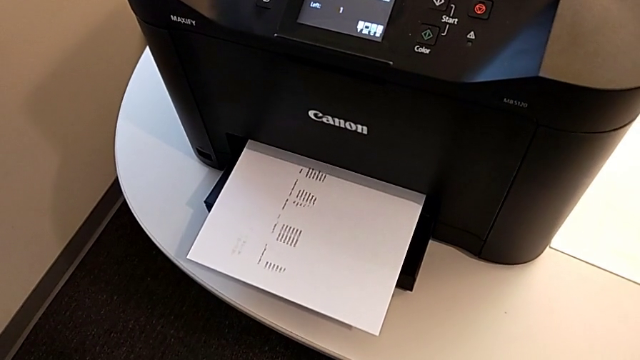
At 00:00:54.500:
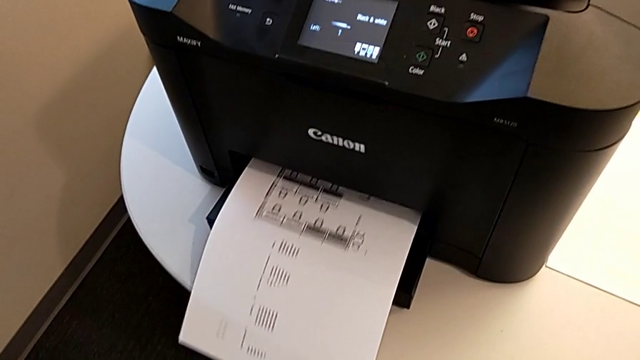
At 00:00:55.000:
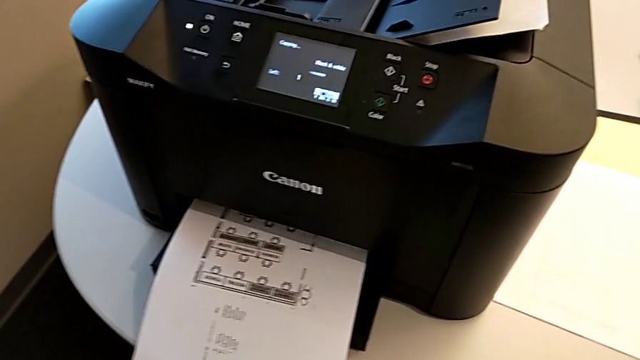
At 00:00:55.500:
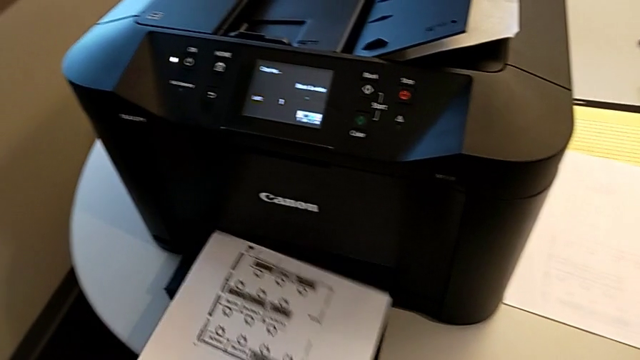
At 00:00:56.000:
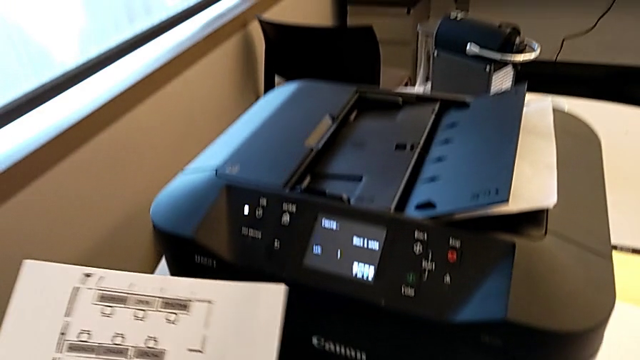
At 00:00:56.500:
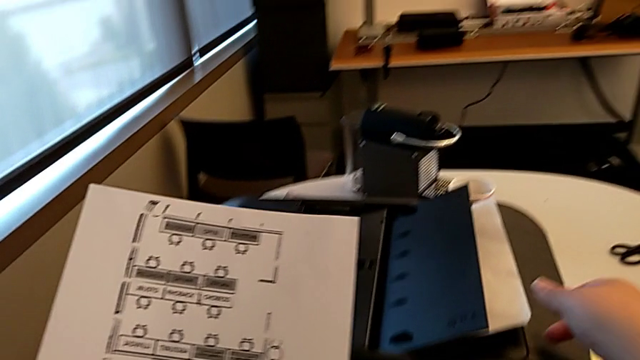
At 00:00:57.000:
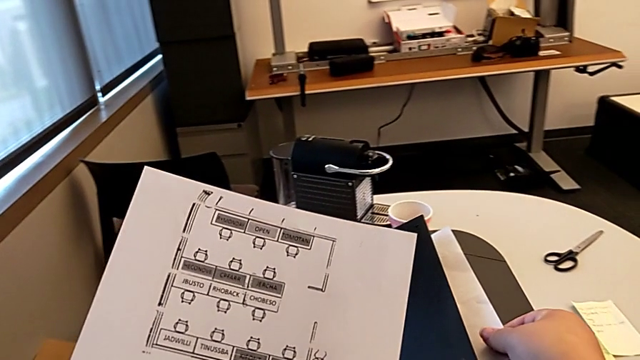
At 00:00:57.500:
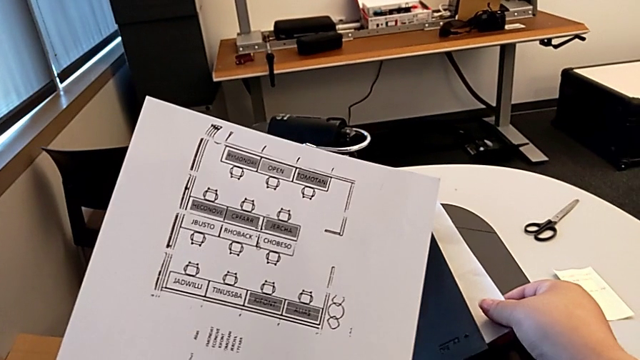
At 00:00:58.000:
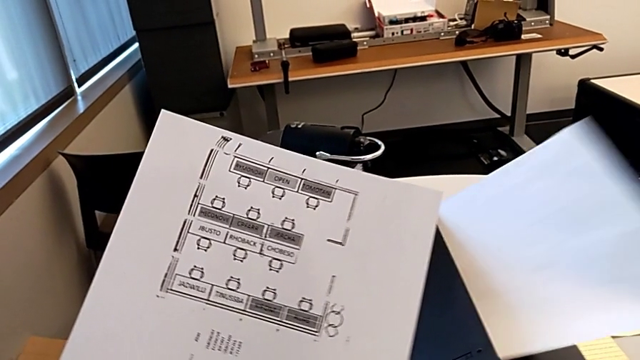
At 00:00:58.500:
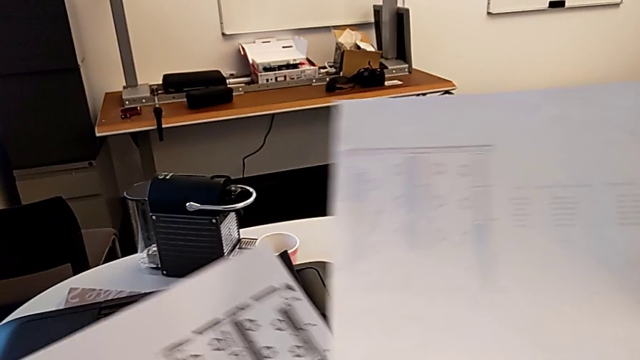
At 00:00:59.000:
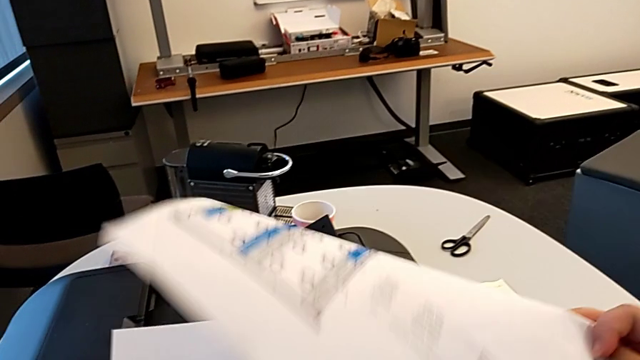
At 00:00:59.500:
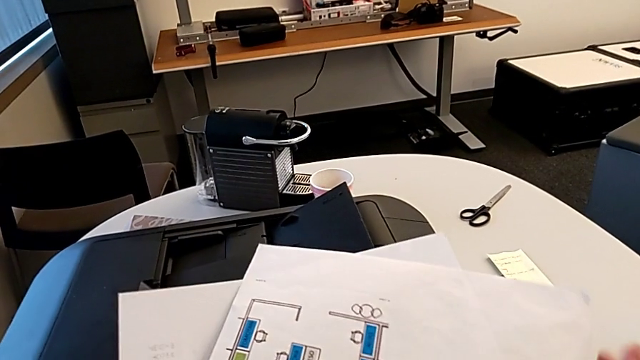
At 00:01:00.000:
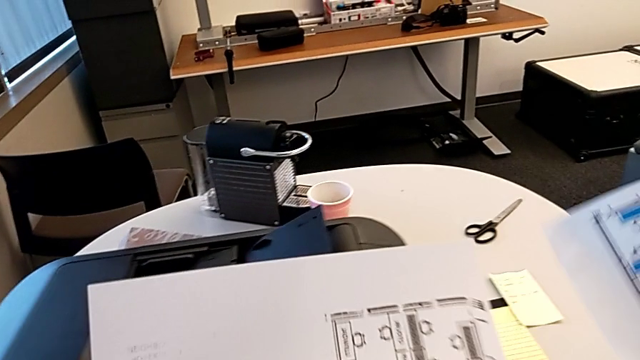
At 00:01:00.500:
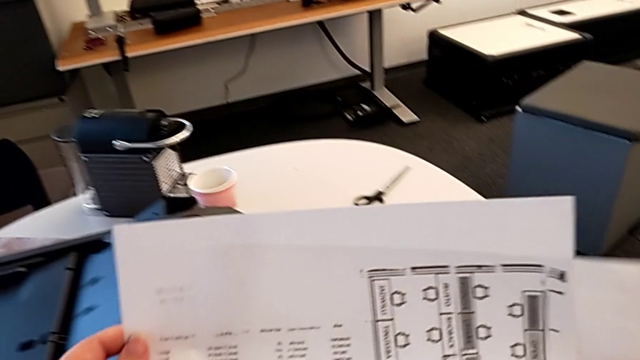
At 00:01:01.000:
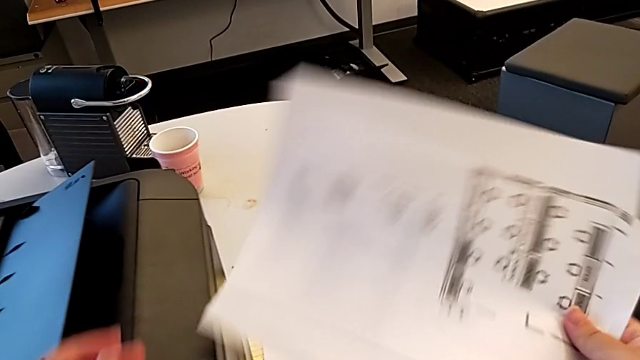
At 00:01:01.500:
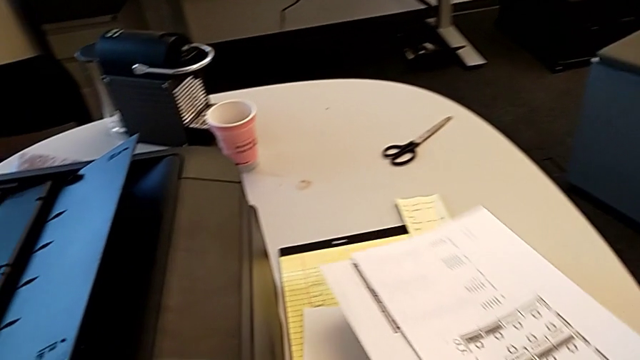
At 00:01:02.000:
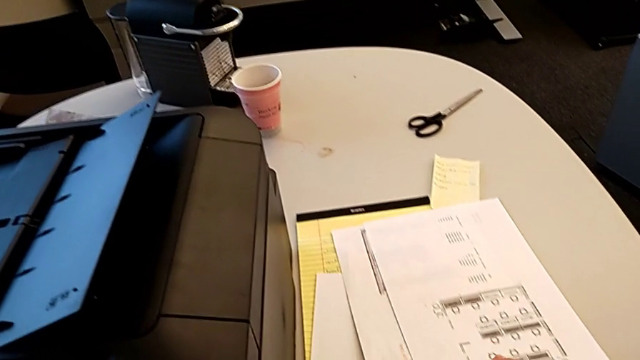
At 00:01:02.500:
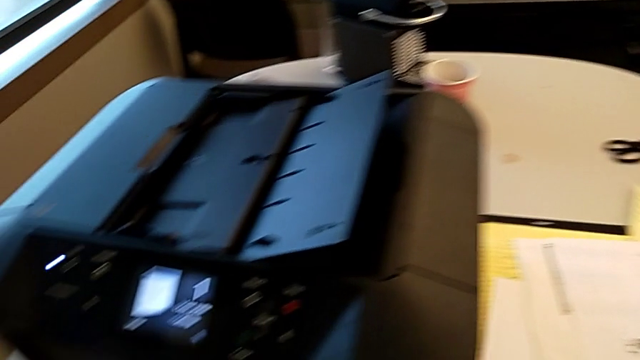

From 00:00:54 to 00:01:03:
The camera wearer is making a copy. They grab the copy, lift it, grab the paper stack twice, lift it, flip it, align it and place it.

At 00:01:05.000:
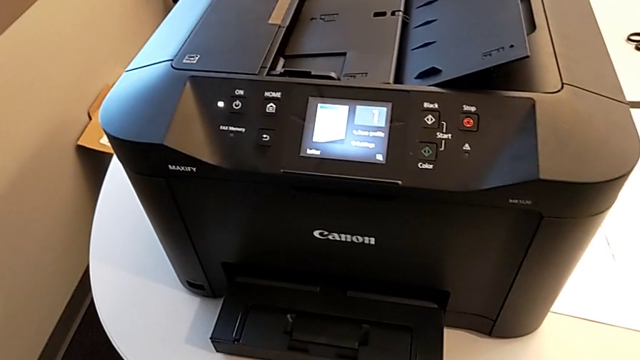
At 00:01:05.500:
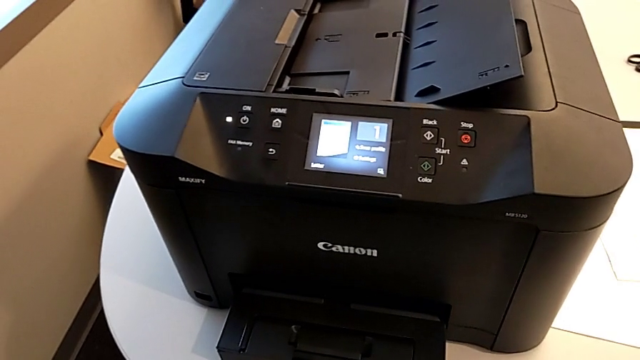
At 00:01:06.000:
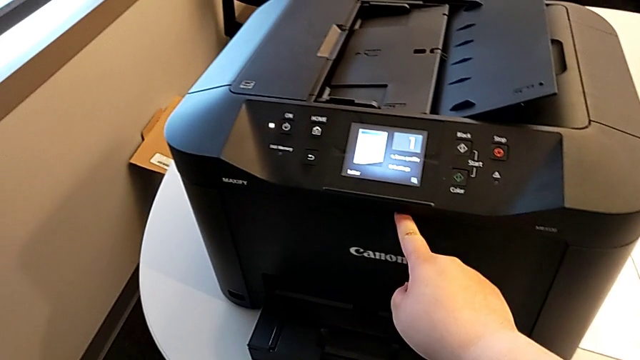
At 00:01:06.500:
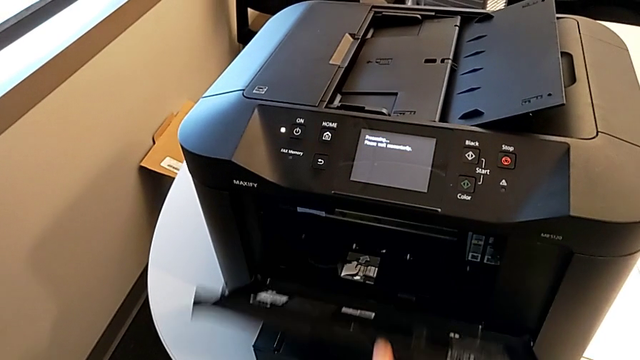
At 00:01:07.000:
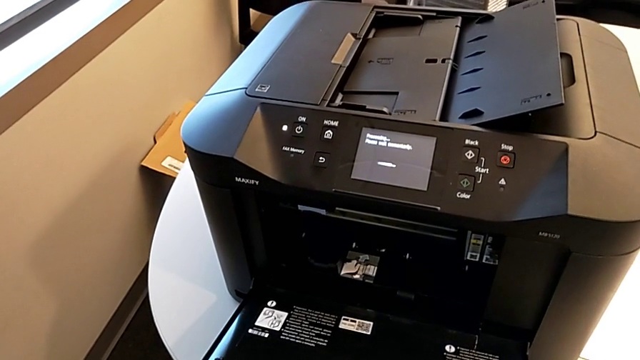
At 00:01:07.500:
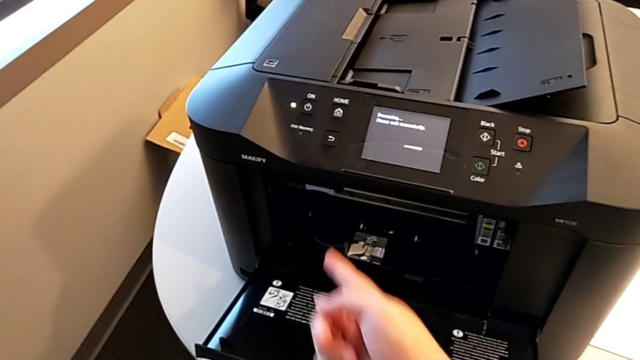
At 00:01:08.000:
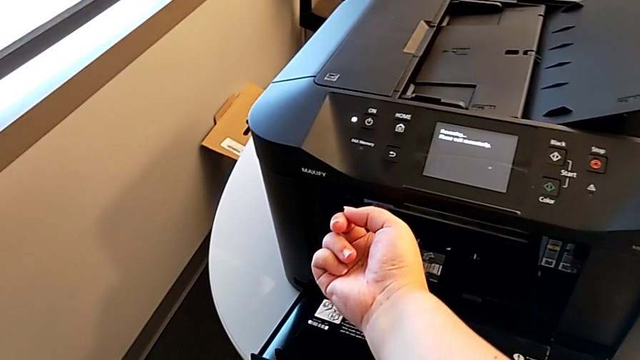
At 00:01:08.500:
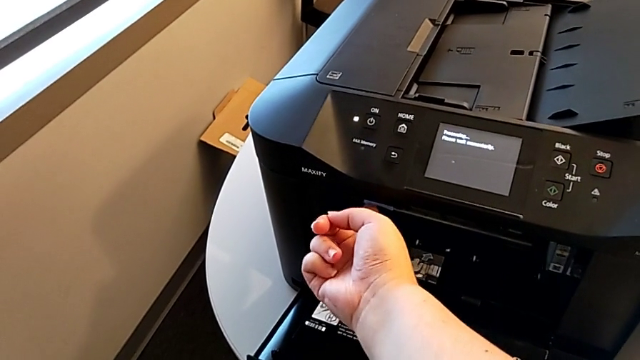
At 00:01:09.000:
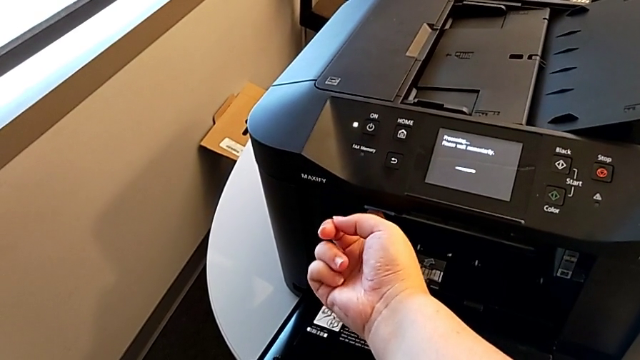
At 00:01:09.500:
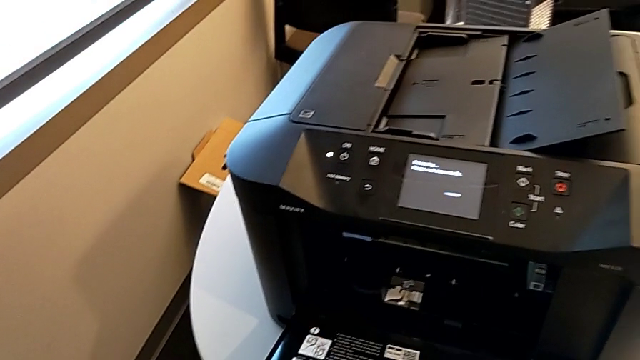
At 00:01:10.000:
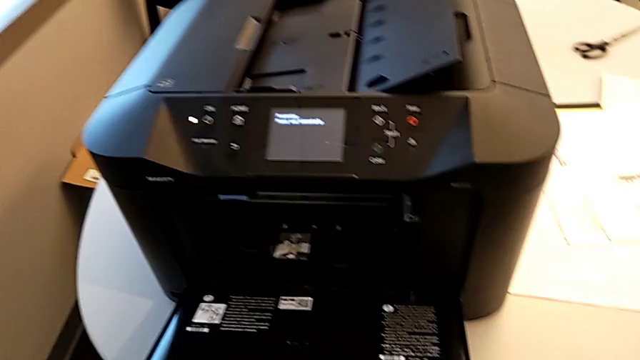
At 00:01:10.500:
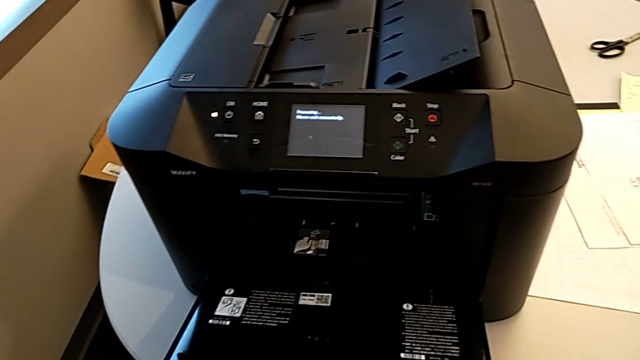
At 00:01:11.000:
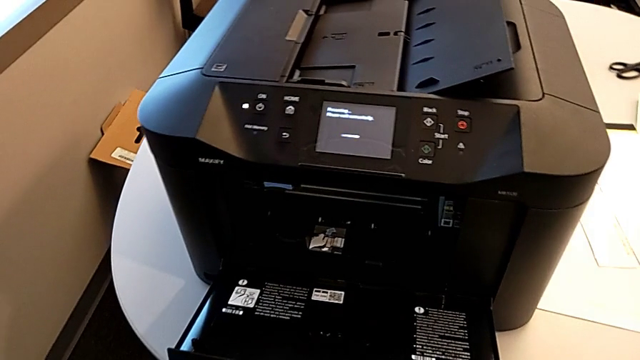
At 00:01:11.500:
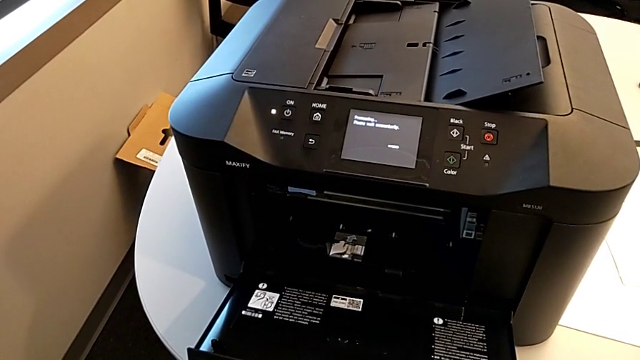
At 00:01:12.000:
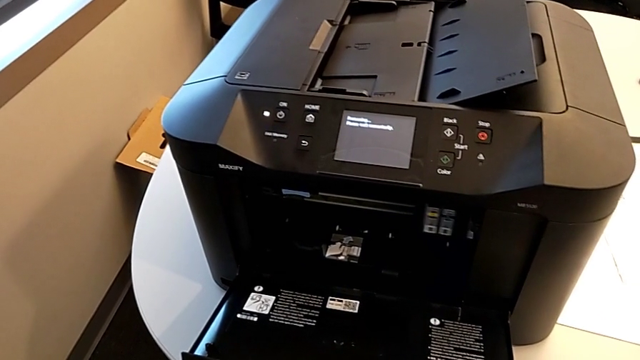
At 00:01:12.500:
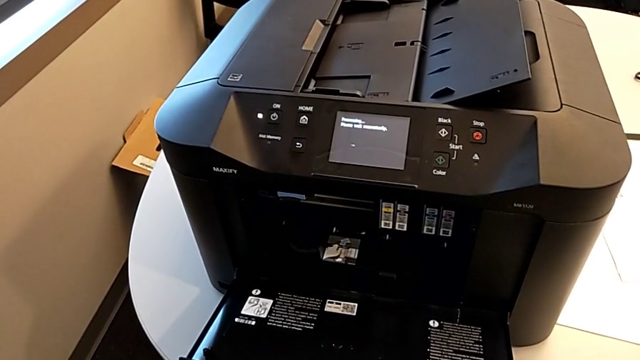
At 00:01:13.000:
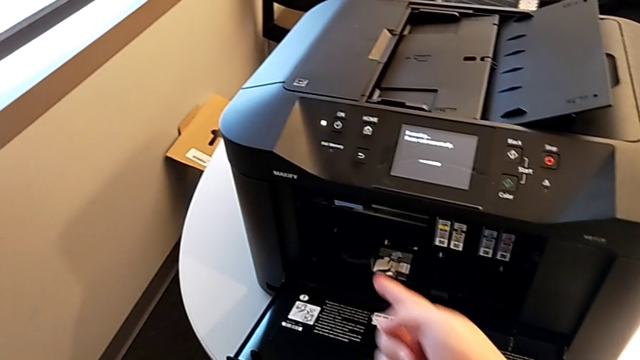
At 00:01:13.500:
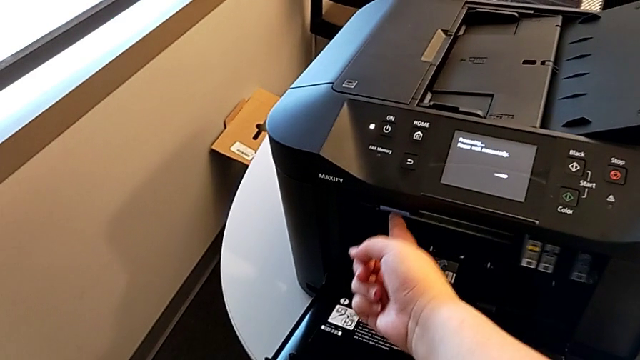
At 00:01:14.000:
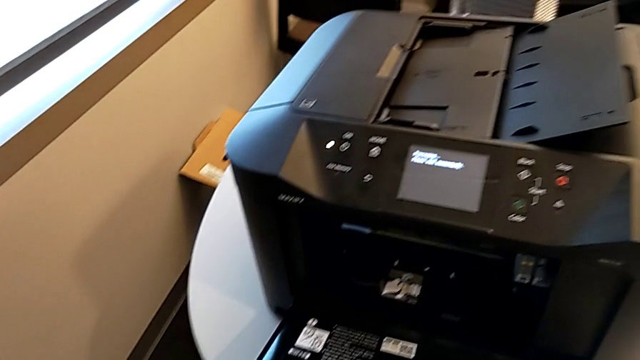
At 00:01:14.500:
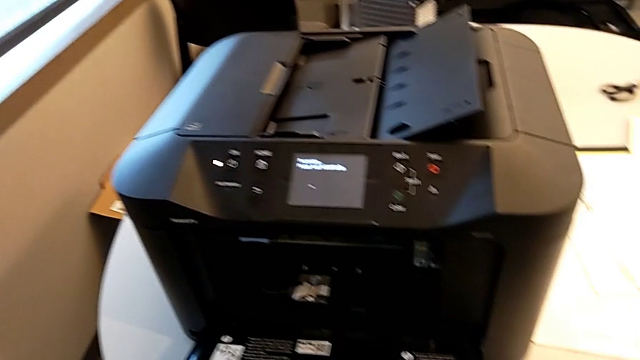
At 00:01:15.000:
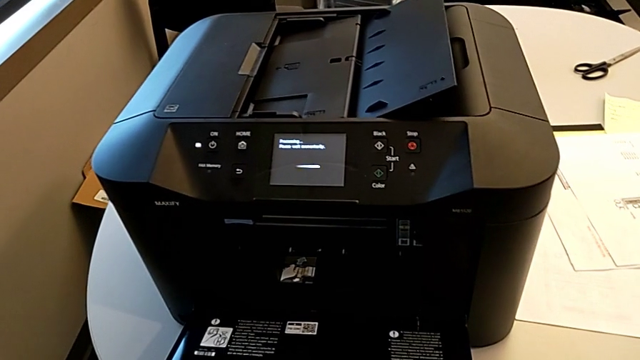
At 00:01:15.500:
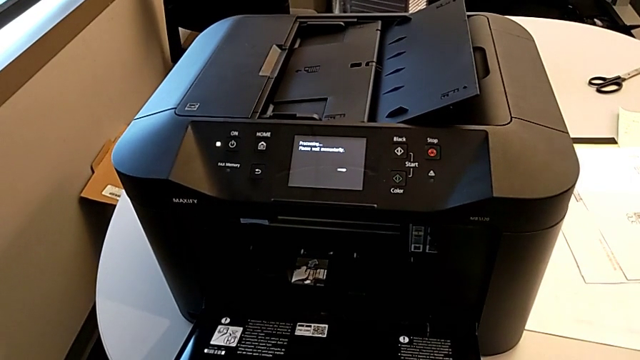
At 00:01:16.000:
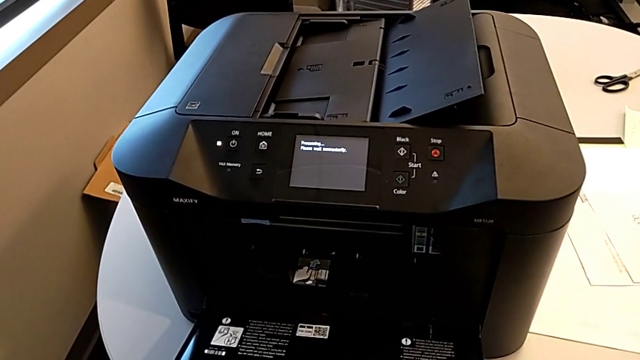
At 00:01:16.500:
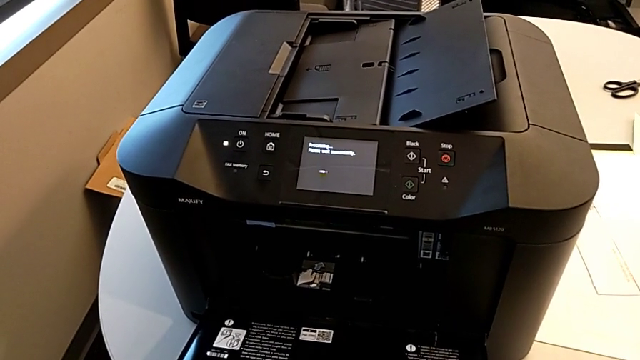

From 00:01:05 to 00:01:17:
The camera wearer is changing the color ink cartridges. They grab the cartridge gate, open it and press the button twice.
